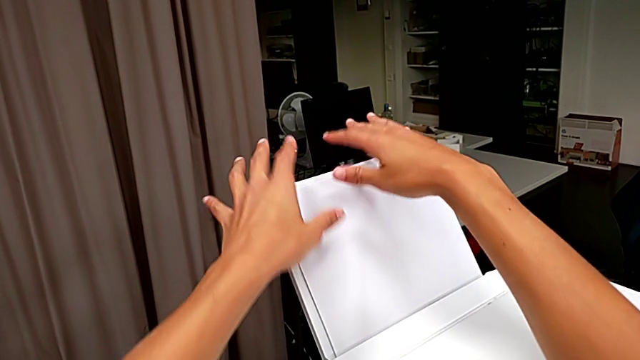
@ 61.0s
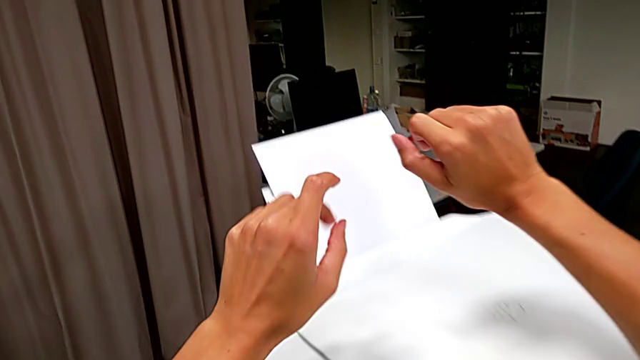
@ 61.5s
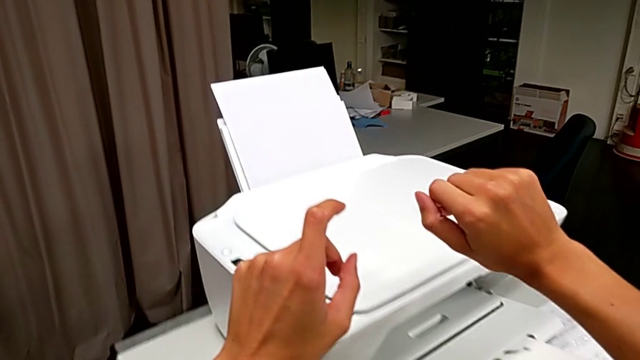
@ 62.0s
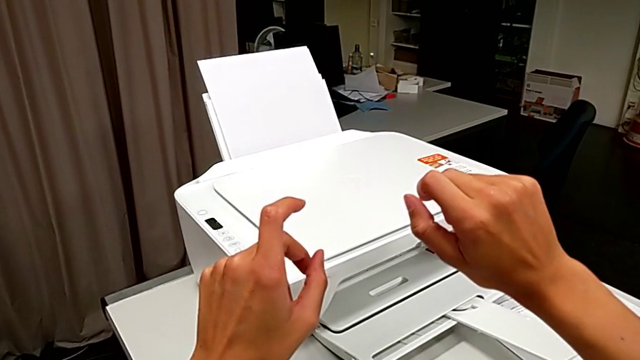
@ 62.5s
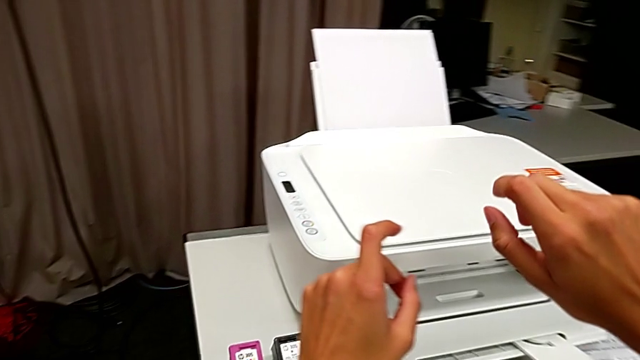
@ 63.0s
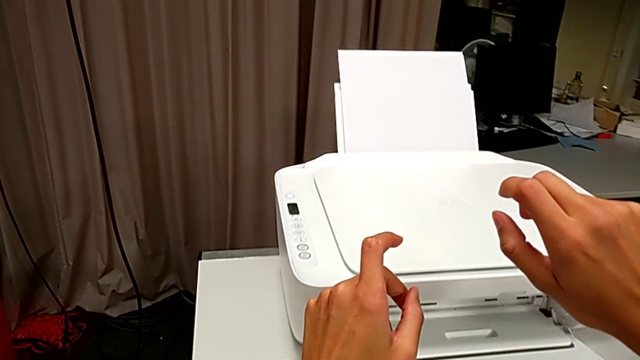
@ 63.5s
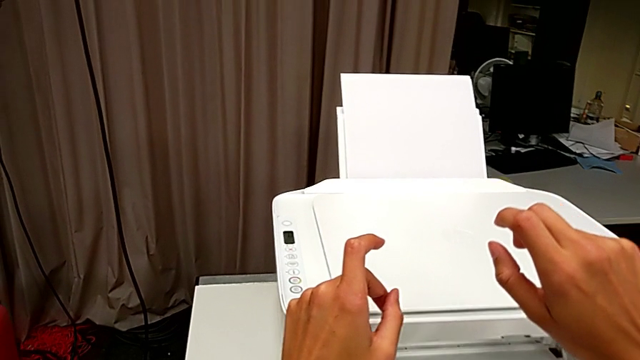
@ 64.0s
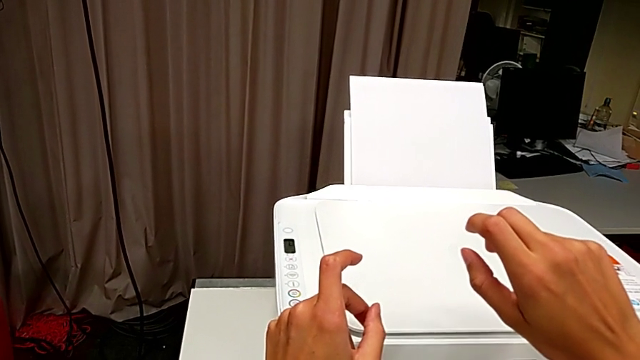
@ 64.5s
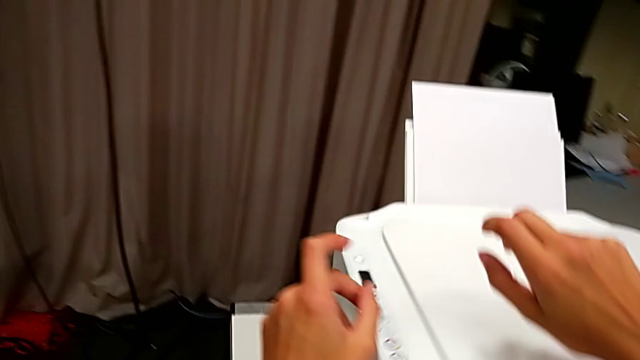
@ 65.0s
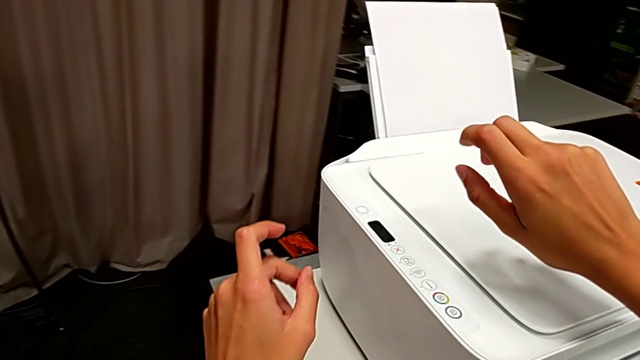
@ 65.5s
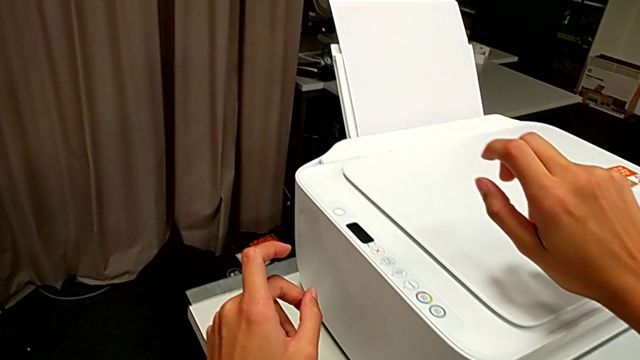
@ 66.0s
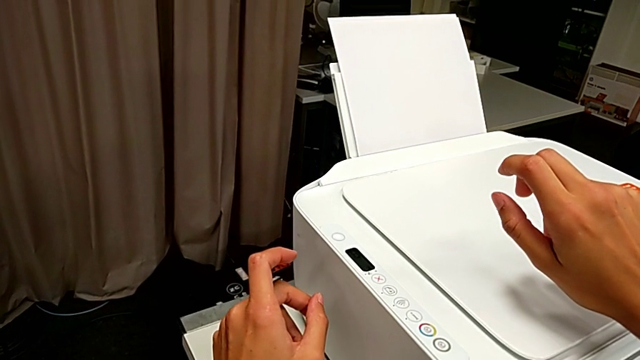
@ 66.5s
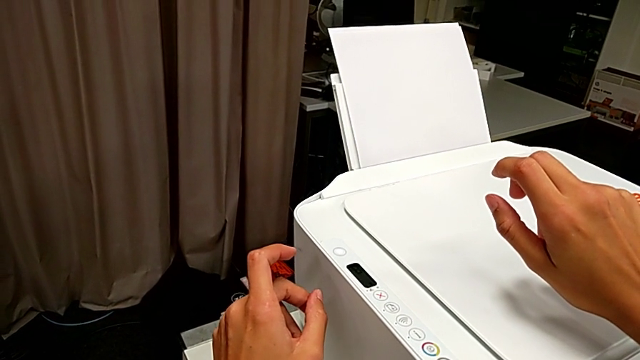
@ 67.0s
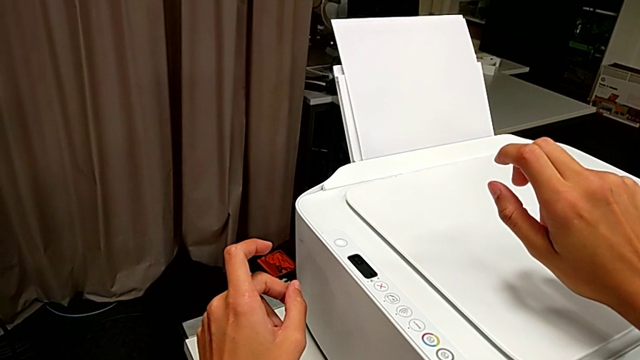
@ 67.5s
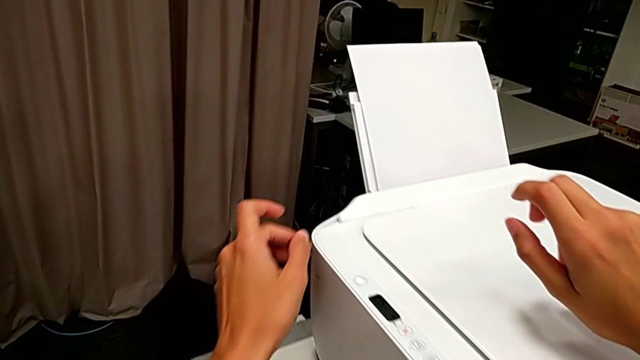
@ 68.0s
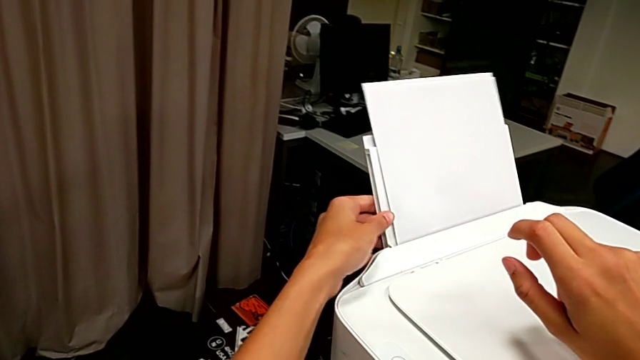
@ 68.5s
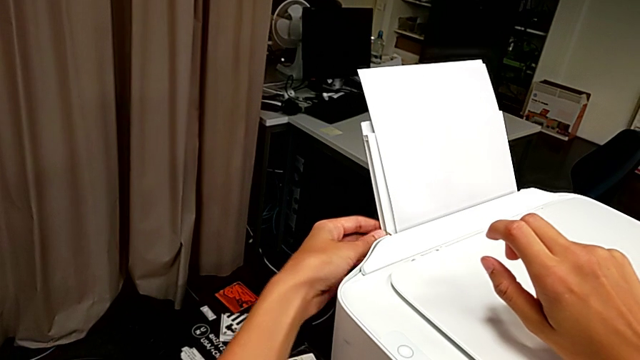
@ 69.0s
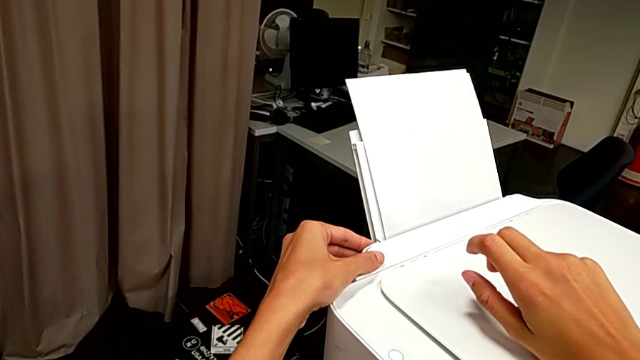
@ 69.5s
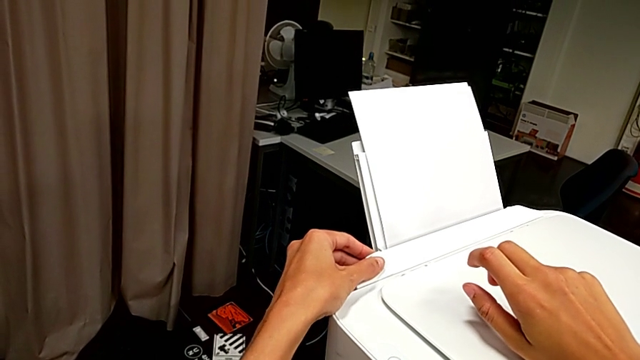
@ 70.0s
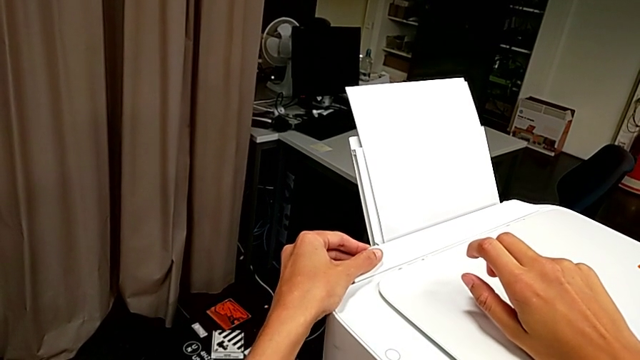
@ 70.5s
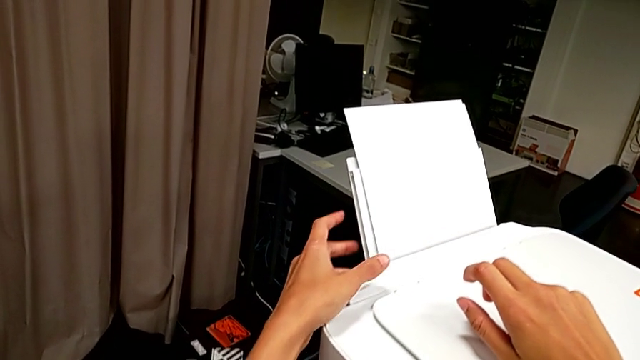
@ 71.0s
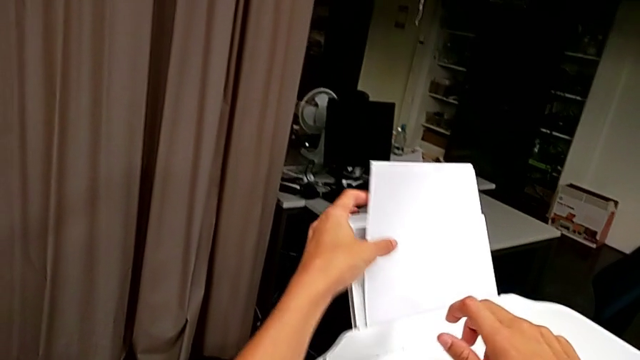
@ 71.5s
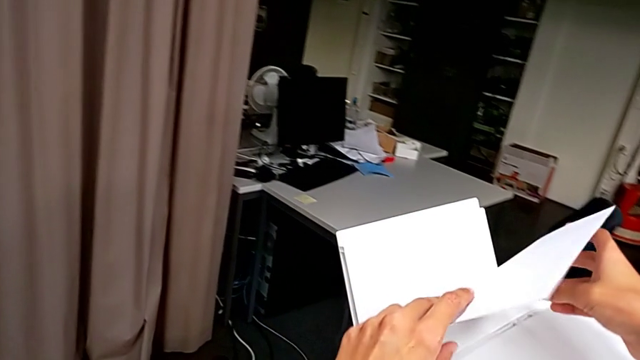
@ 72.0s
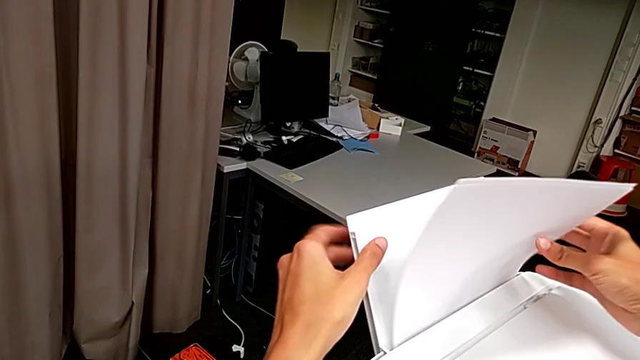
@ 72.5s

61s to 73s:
The camera wearer is loading a stack of papers into the tray. They touch the tray shield and rotate the paper stack.

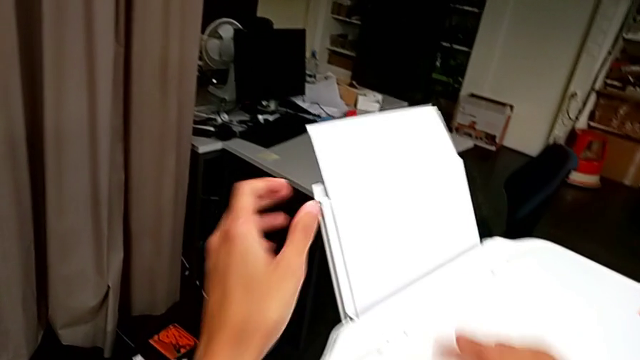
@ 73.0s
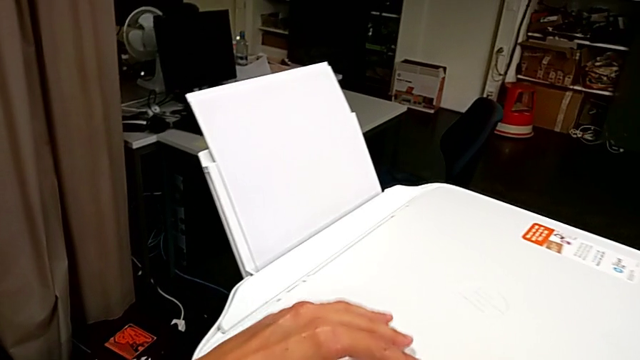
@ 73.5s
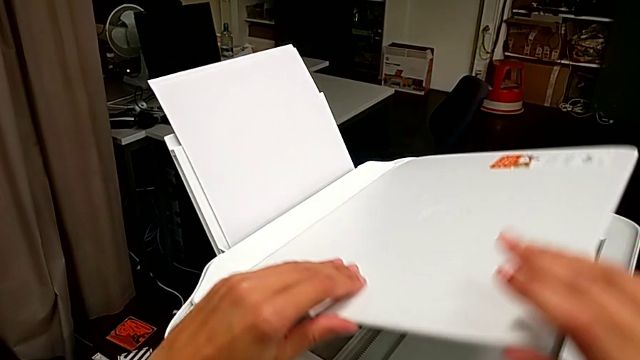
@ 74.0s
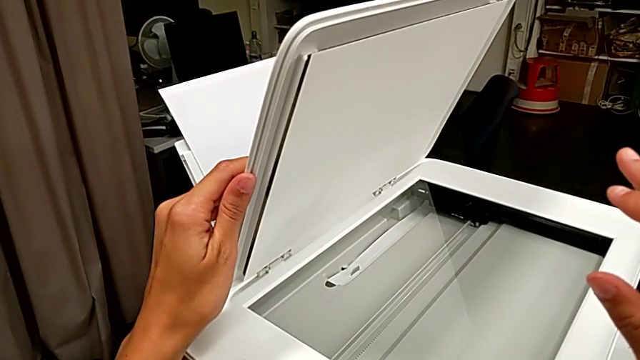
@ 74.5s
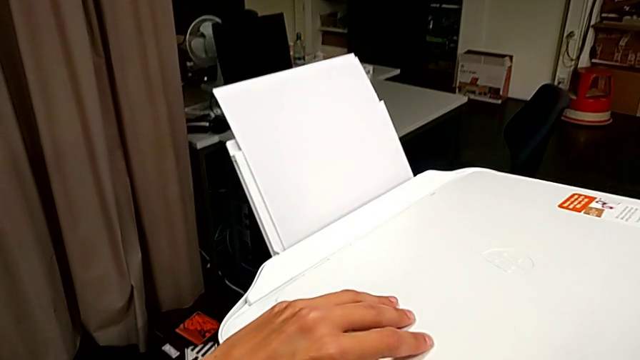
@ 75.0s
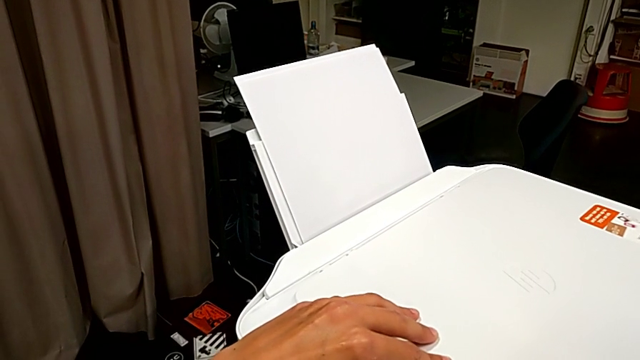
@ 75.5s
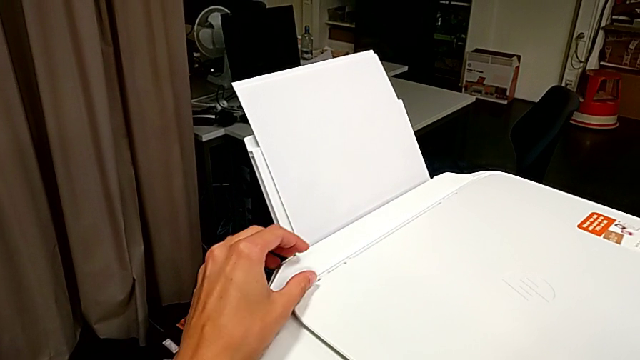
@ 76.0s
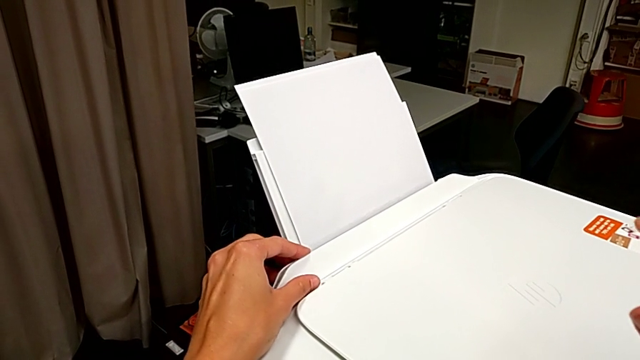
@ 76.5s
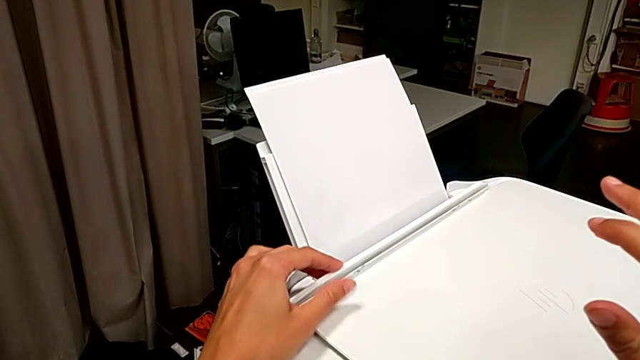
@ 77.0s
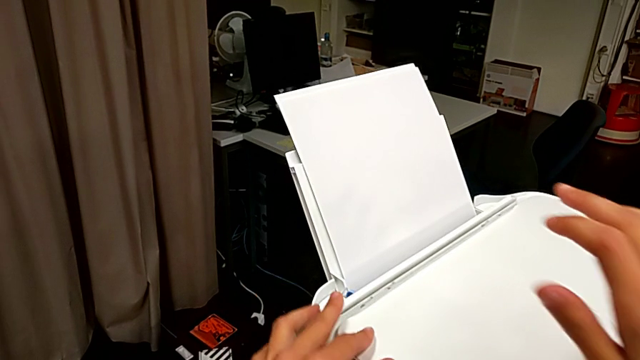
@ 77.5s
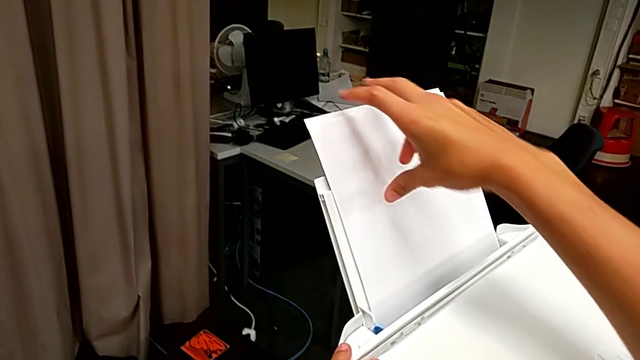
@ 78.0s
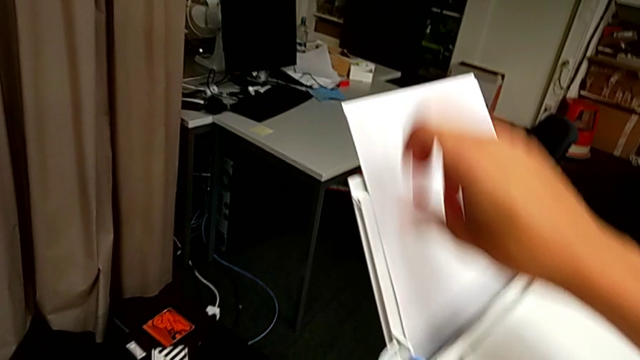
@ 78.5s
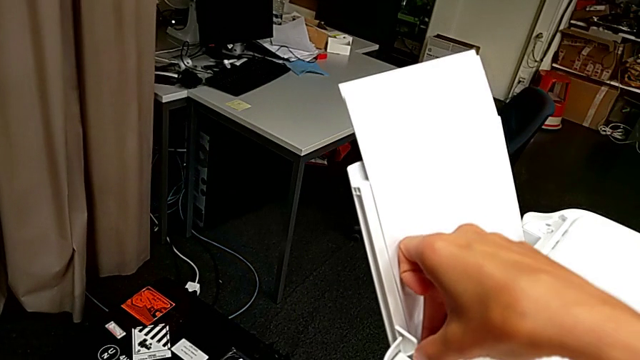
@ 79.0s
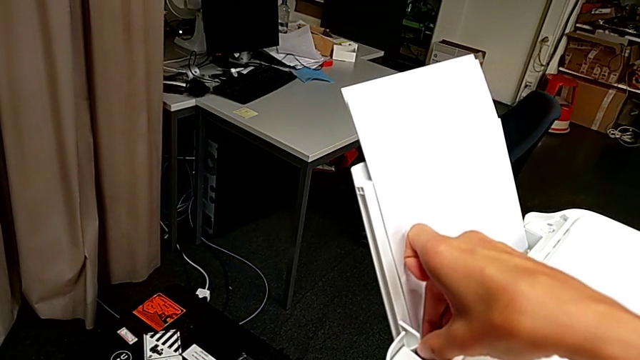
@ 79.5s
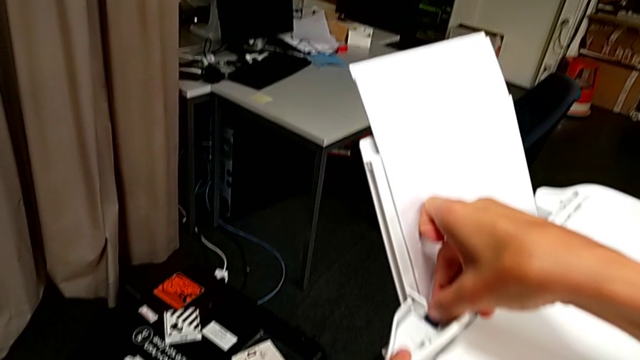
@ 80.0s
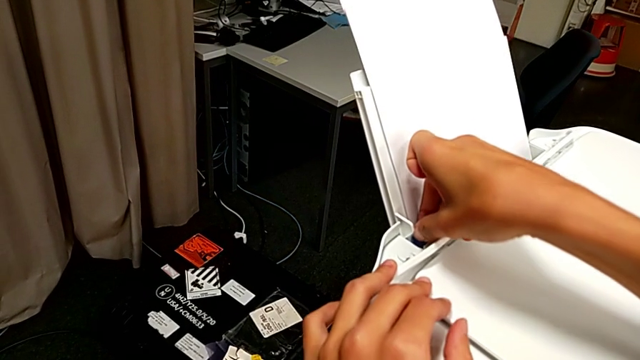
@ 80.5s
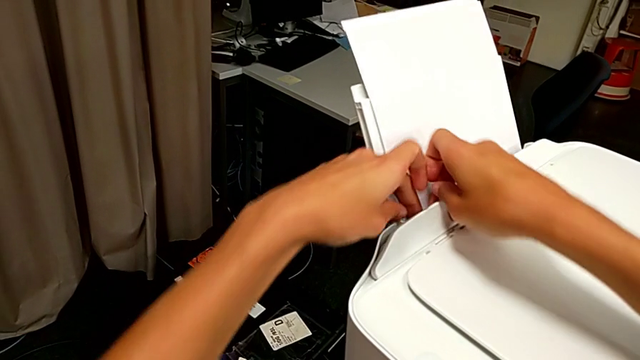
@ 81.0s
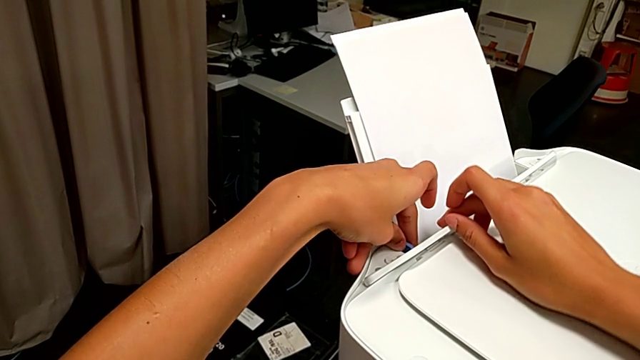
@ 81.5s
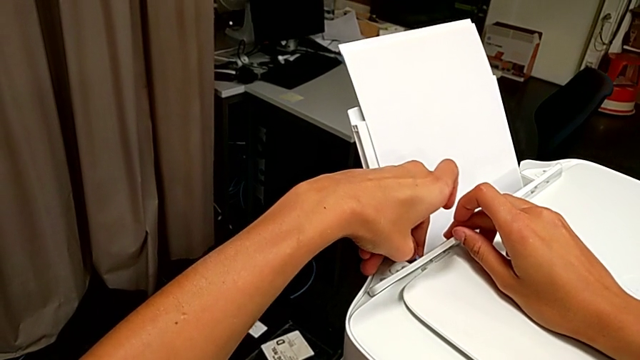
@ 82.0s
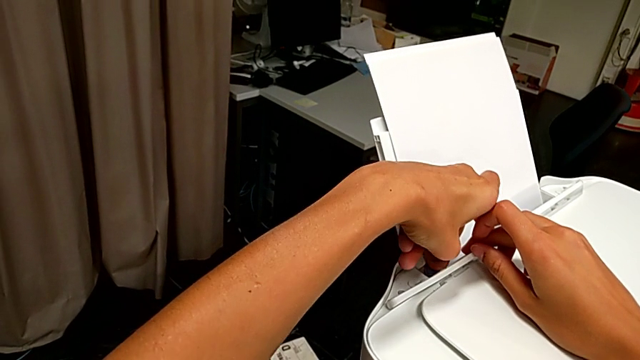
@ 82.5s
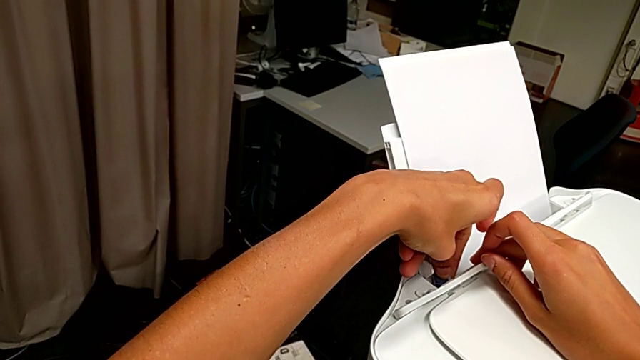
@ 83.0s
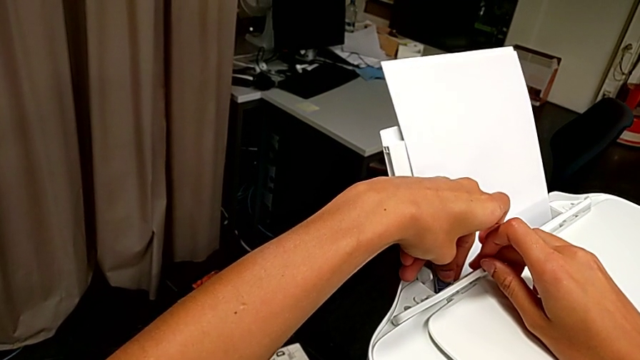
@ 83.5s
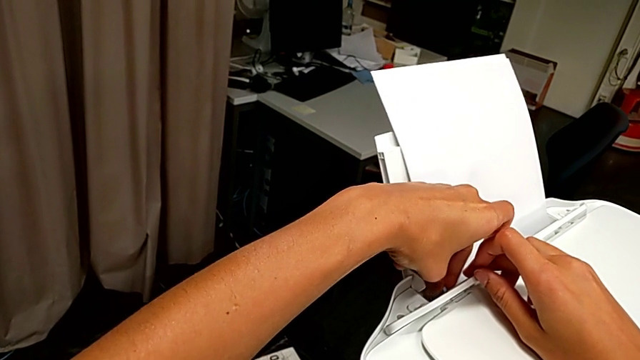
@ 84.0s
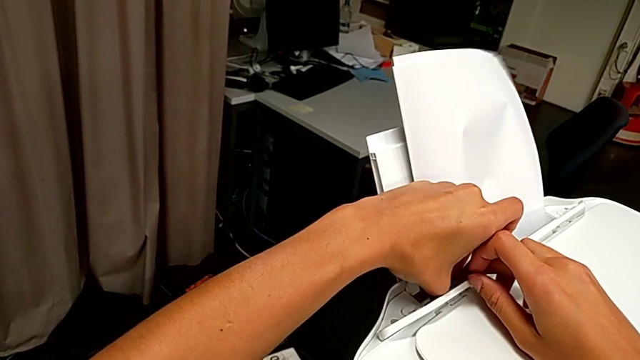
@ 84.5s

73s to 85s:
The camera wearer is loading a stack of papers into the tray. They wrongly flip the copy gate and begin to slide the tab.
